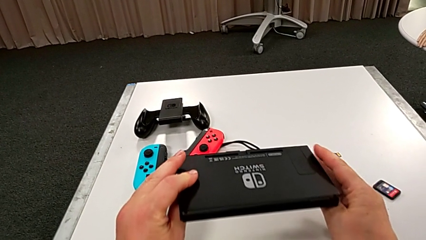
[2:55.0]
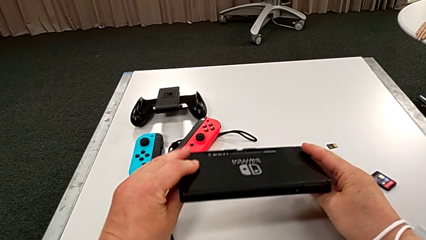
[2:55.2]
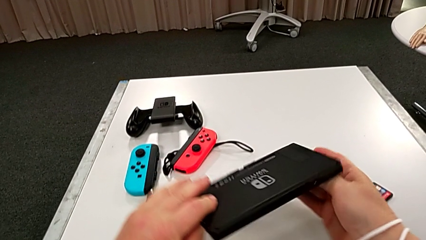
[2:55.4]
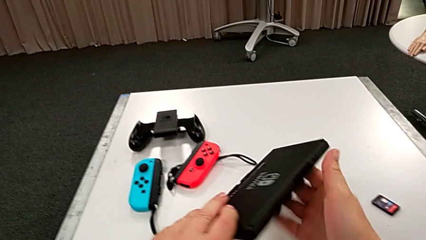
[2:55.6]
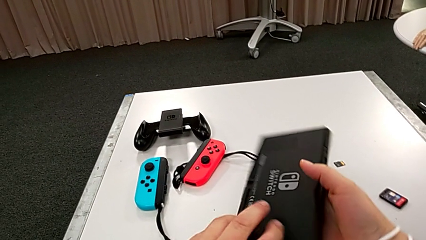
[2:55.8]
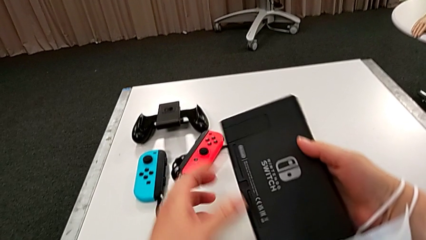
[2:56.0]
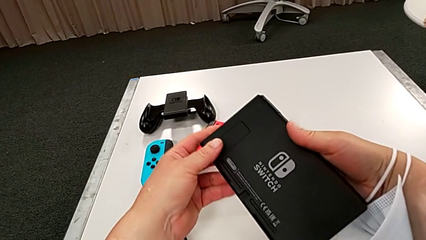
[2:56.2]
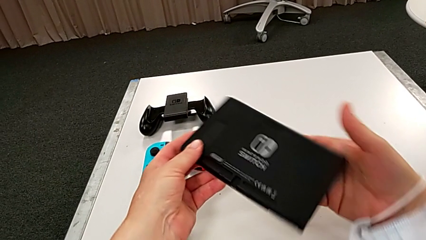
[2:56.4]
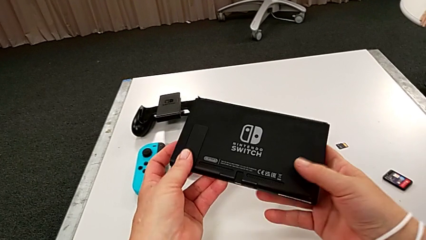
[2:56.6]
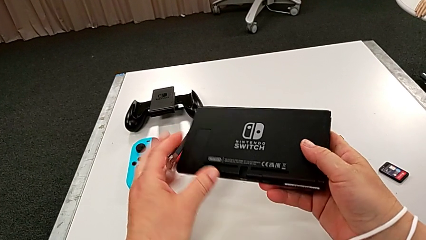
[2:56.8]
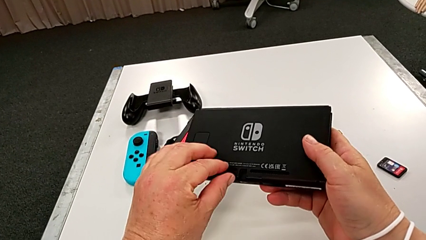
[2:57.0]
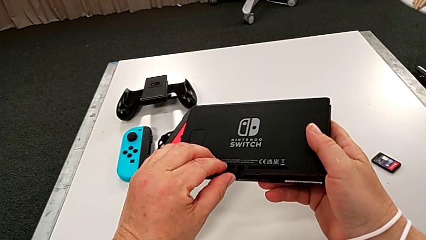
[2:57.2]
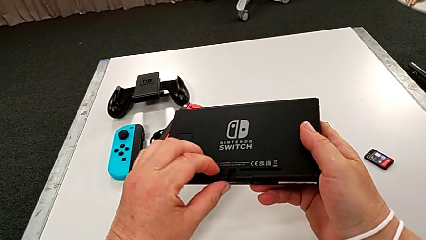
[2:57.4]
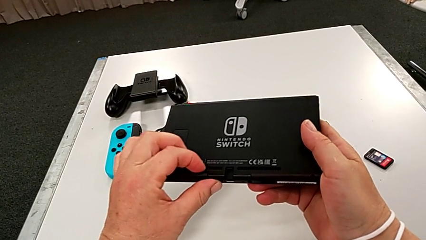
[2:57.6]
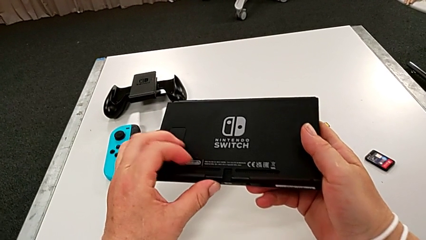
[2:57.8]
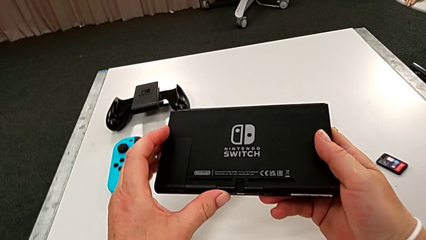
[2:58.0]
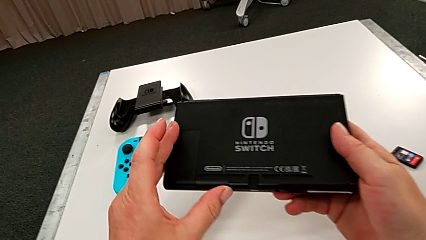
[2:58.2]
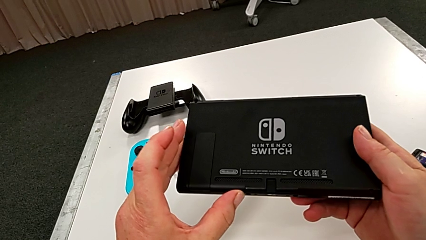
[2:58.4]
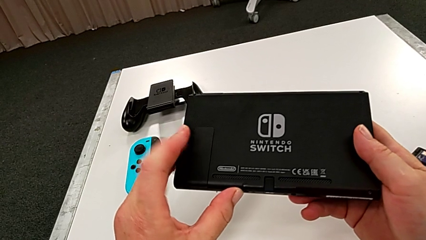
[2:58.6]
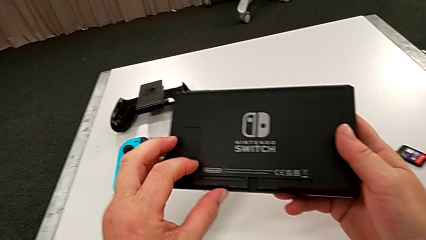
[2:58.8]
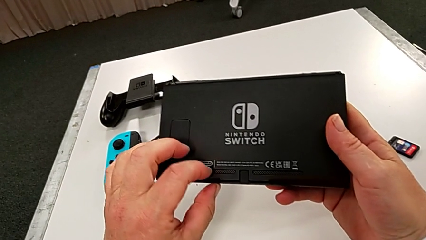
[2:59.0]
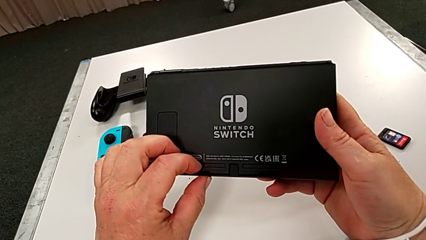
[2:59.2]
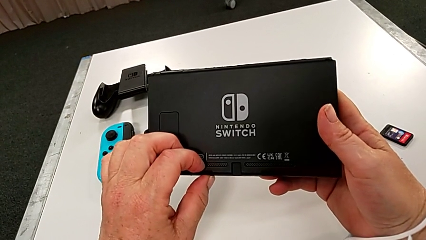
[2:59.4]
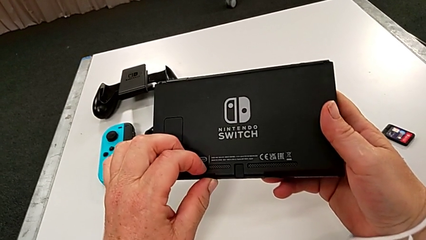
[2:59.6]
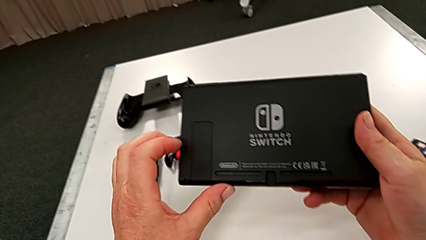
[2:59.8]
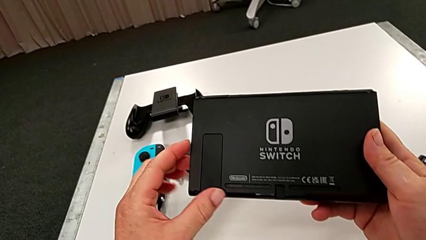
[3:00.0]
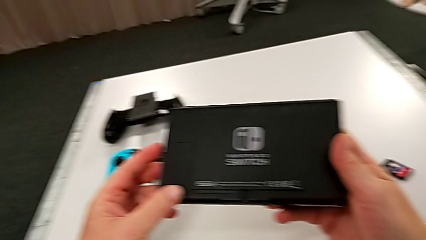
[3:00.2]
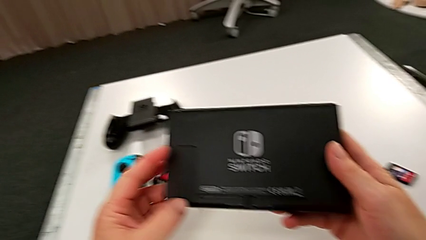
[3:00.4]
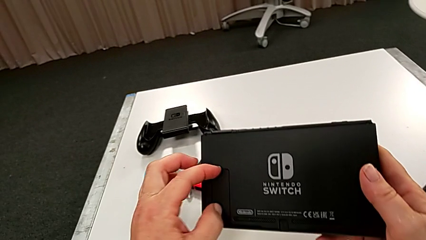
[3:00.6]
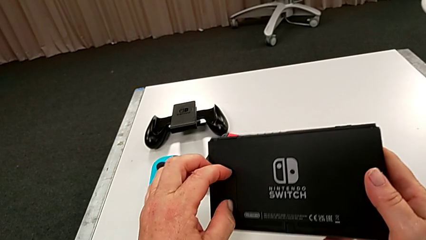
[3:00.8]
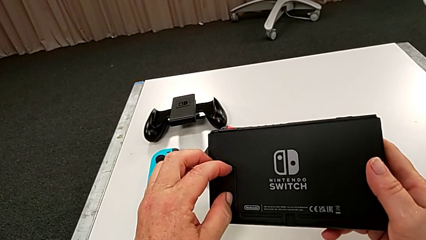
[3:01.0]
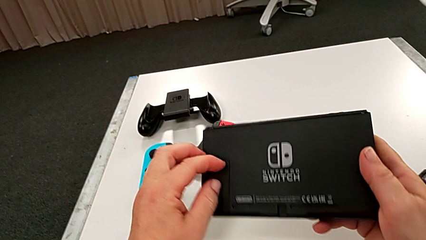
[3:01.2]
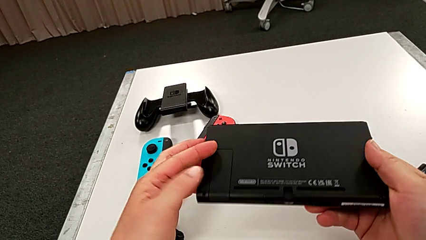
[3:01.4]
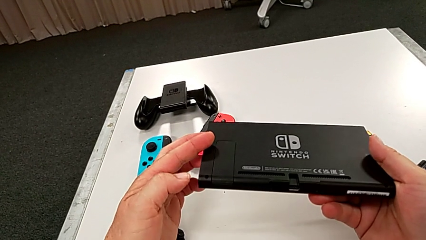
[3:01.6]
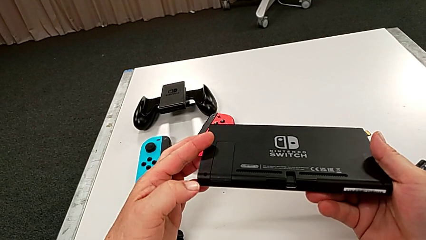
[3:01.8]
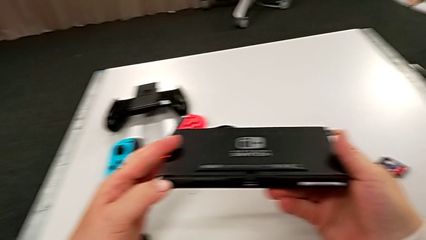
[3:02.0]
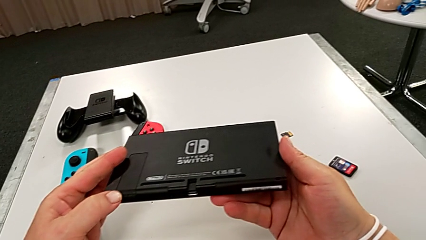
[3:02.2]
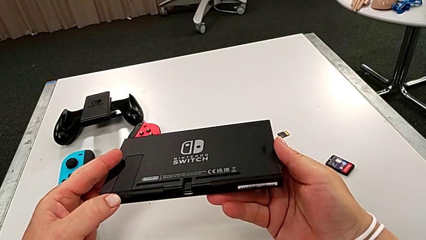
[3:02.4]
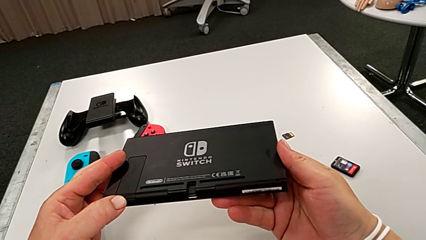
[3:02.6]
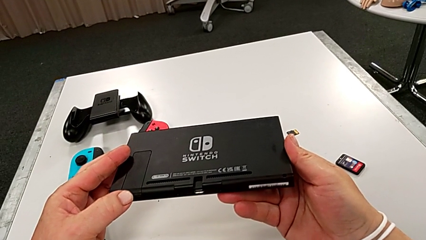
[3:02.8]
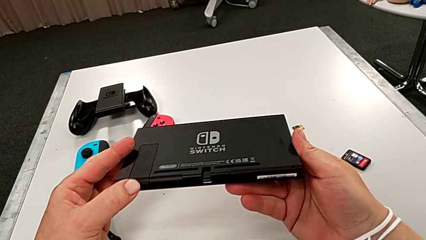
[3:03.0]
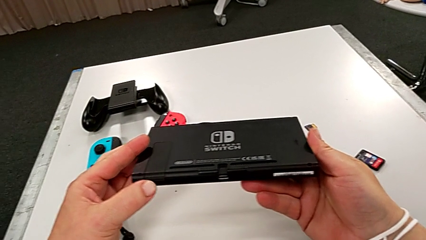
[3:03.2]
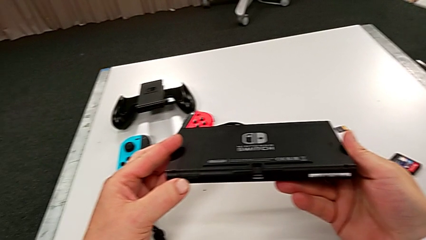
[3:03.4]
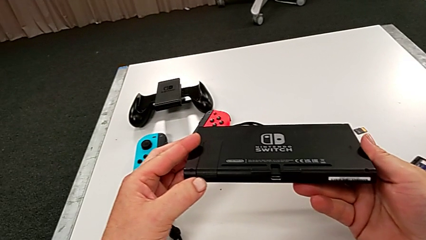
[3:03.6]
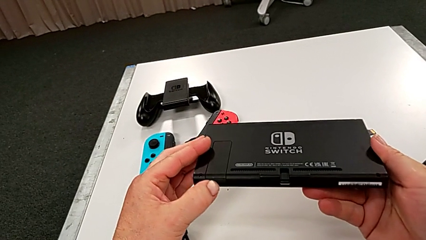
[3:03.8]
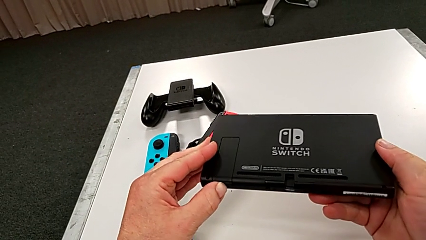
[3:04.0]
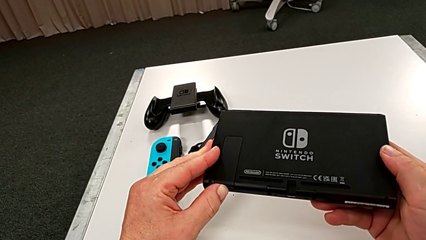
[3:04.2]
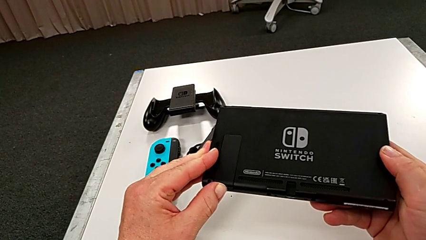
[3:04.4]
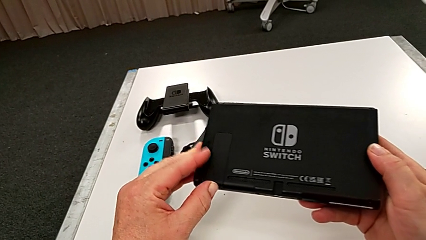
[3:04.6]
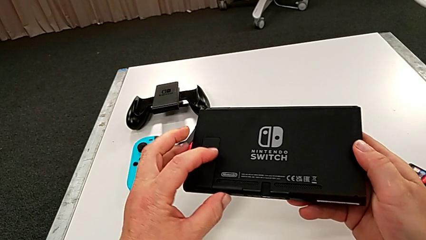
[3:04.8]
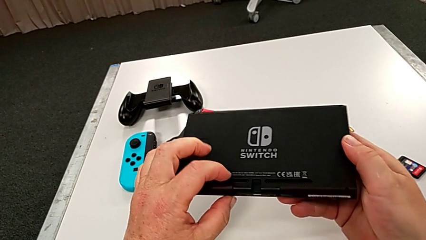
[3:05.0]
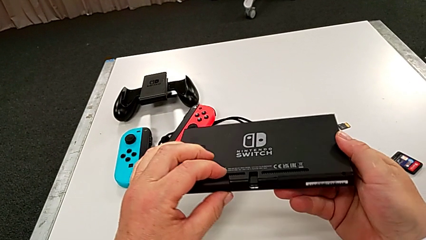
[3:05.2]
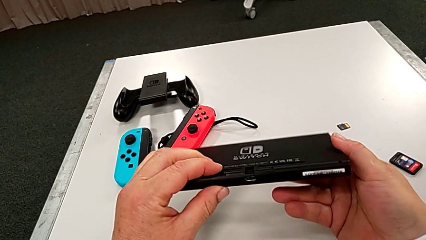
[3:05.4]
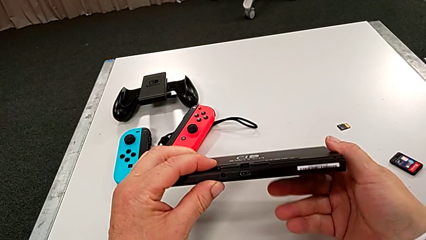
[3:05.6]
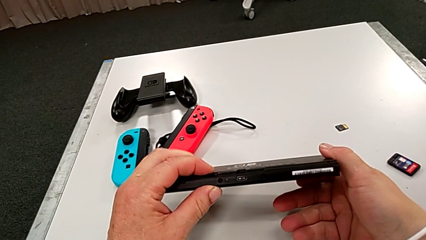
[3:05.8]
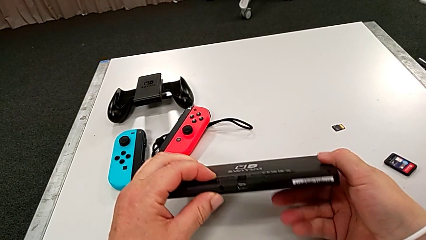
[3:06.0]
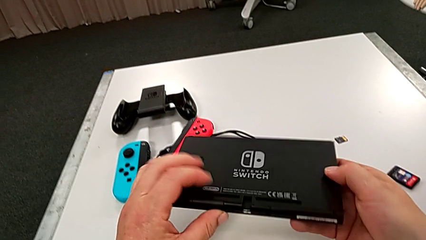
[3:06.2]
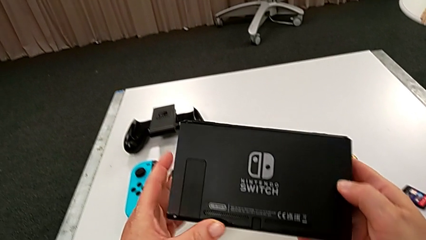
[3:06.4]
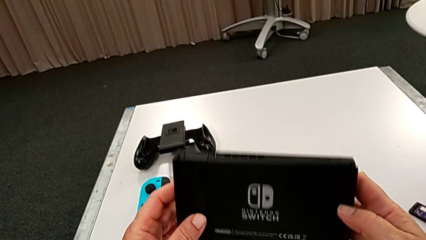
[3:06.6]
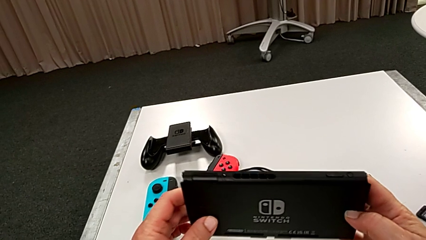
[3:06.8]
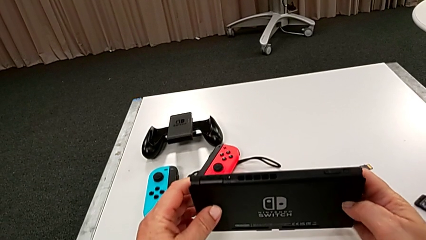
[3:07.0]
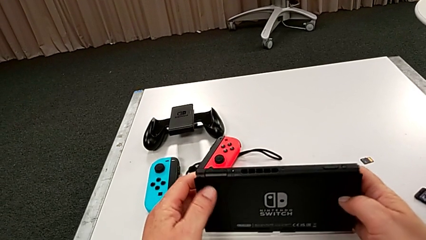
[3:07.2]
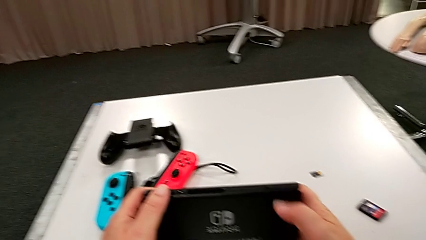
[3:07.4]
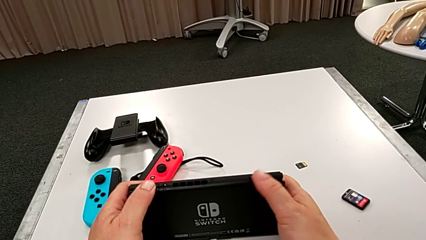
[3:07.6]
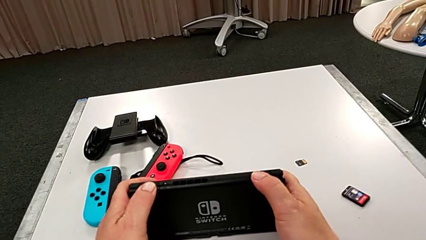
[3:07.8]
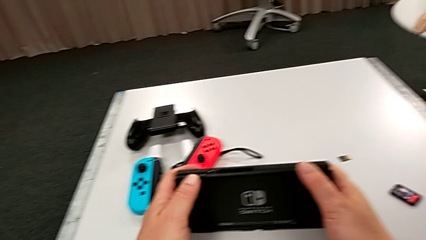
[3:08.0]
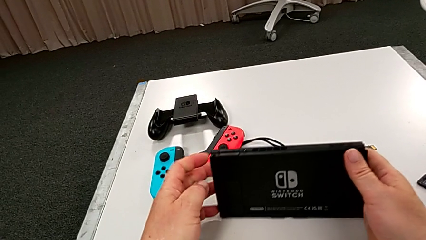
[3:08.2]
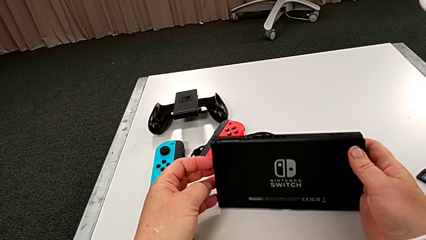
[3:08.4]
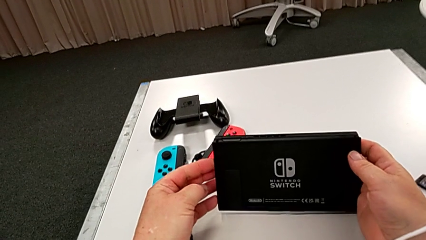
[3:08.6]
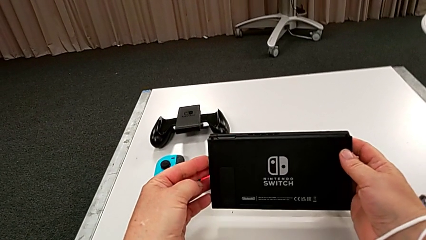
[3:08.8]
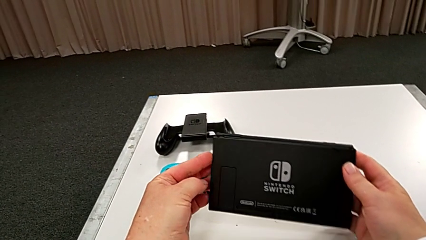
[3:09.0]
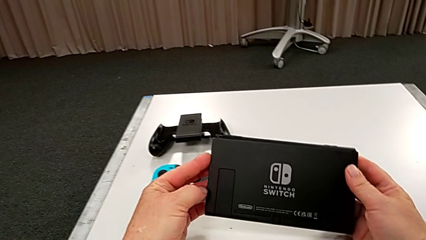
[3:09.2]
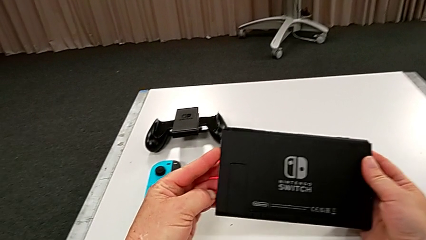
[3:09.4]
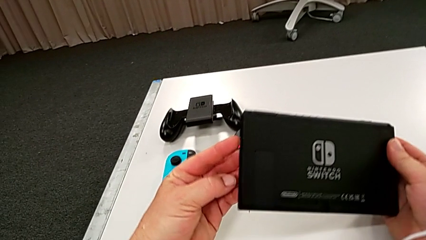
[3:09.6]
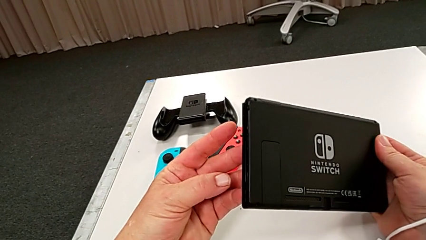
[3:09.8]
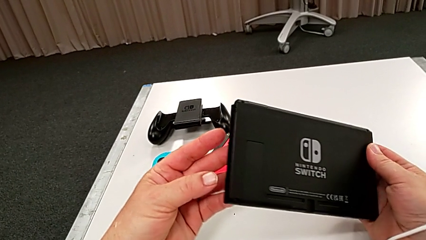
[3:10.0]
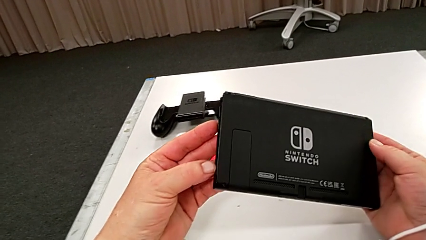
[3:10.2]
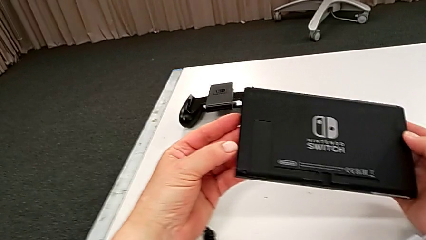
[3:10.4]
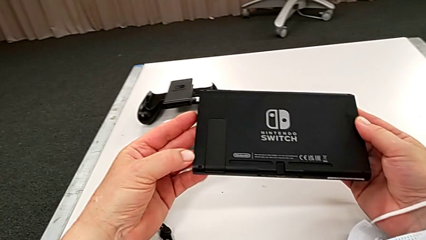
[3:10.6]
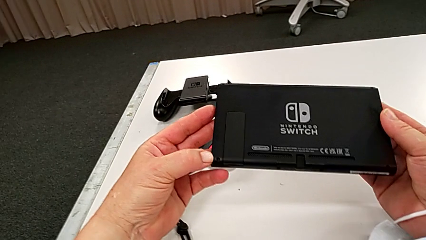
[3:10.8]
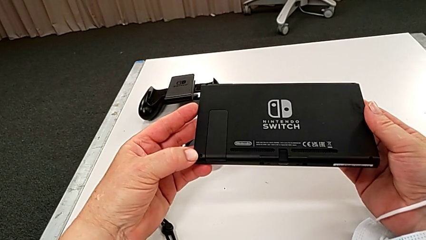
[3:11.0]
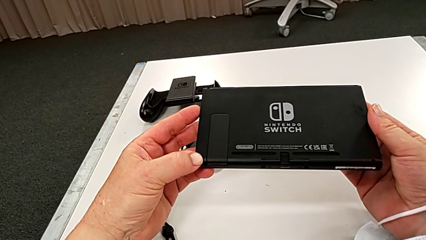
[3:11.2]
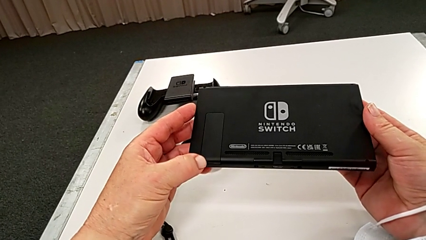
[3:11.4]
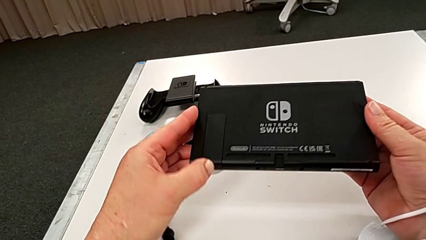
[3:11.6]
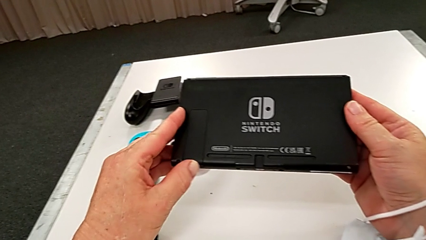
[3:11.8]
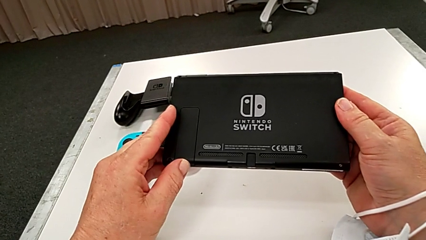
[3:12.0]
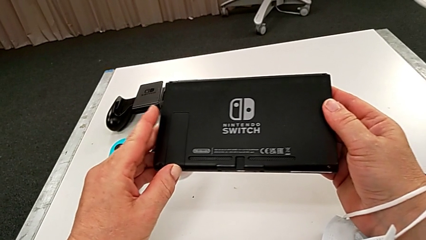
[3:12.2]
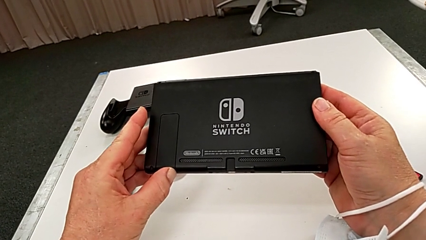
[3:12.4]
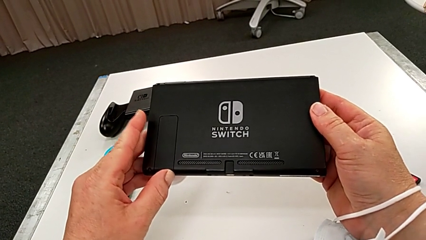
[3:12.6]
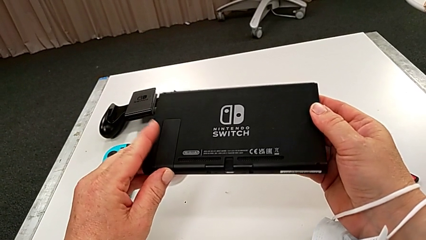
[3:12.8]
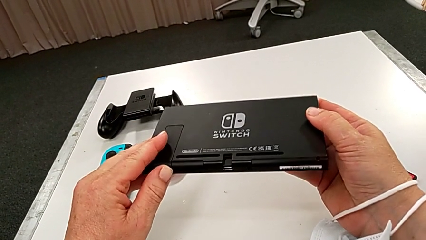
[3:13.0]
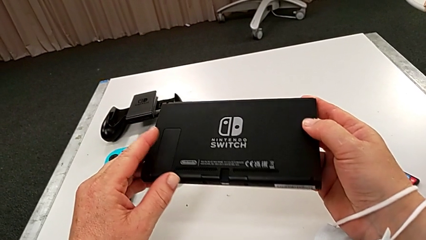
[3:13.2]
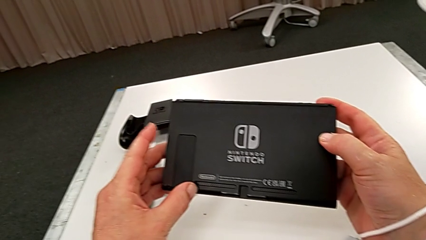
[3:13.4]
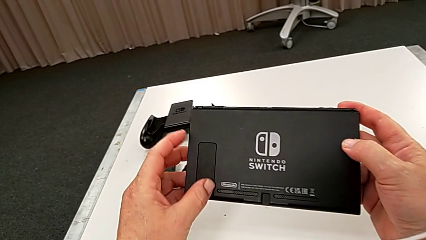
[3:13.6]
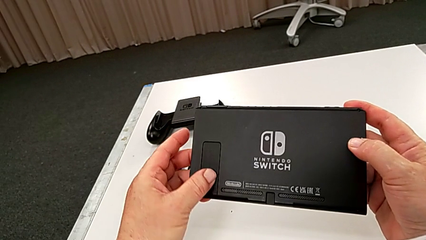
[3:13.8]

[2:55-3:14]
The camera wearer is standing the pad up on the table. They rotate the Nintendo Switch and begin to inspect it.
